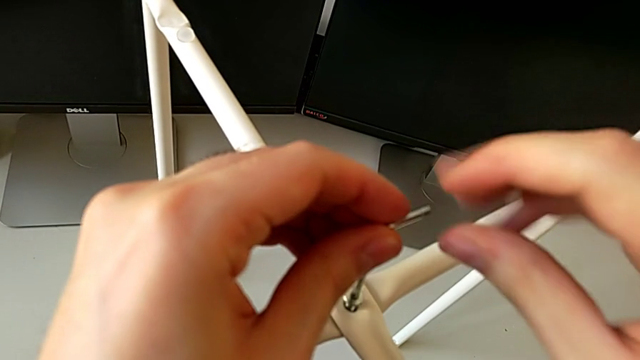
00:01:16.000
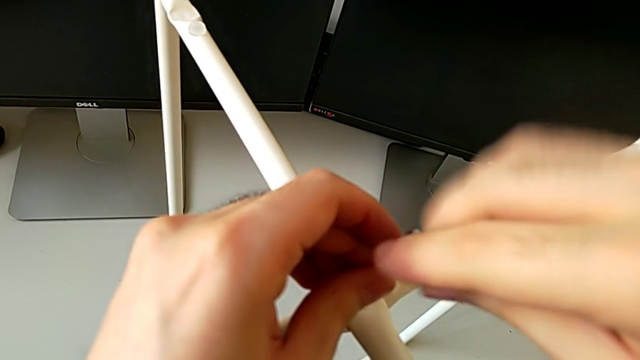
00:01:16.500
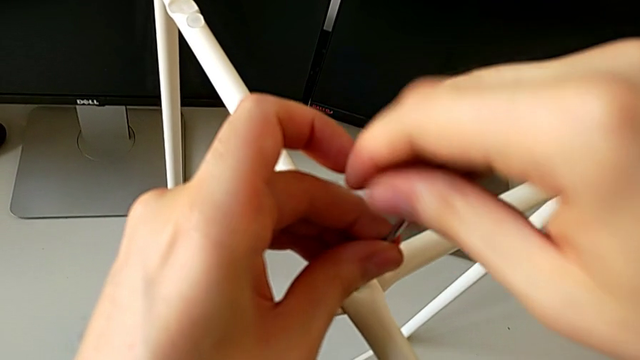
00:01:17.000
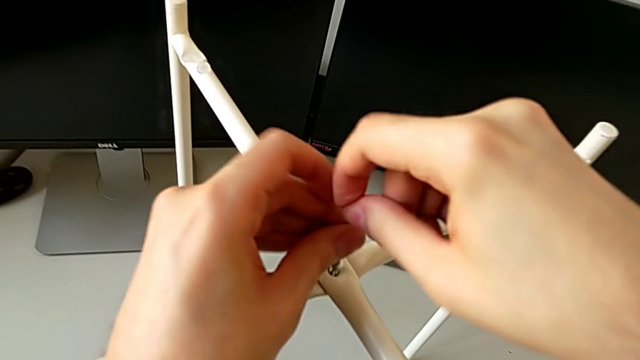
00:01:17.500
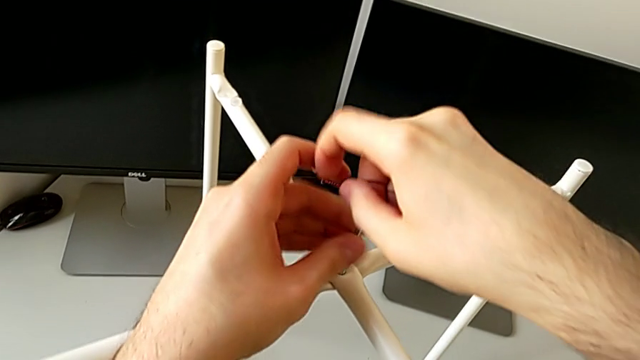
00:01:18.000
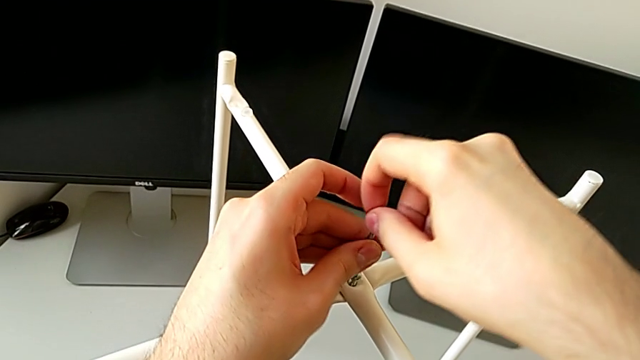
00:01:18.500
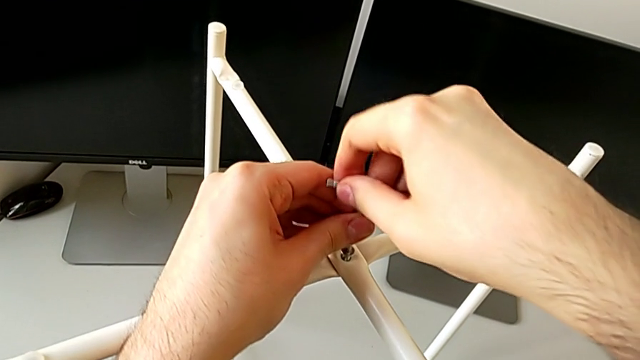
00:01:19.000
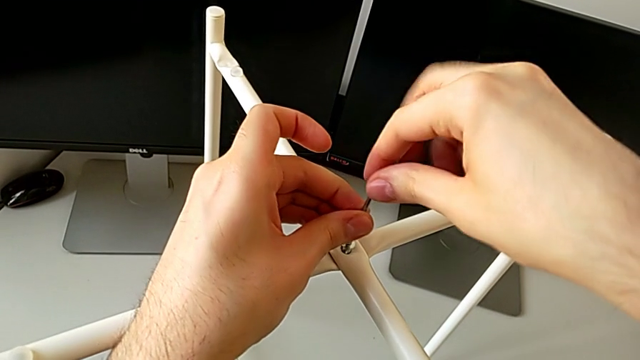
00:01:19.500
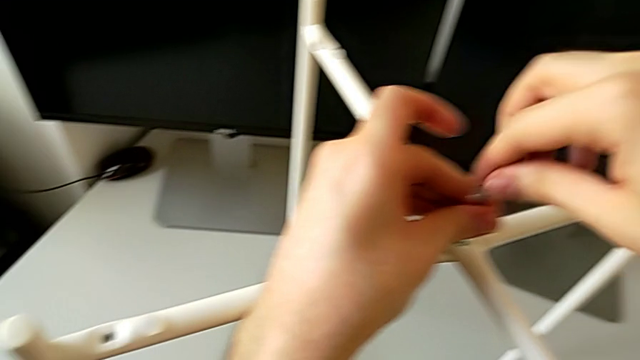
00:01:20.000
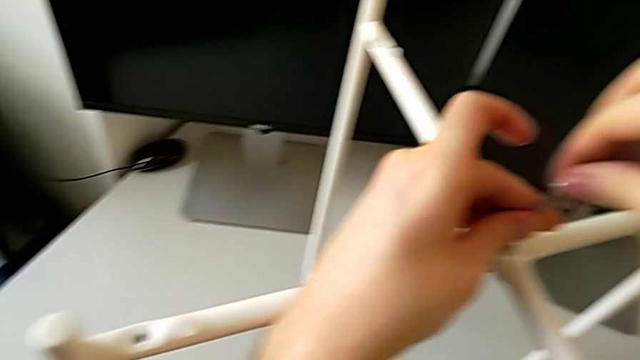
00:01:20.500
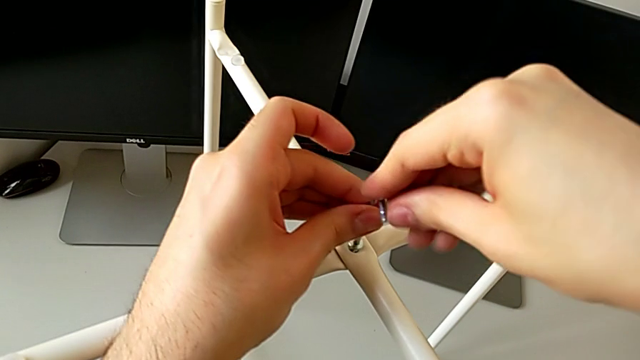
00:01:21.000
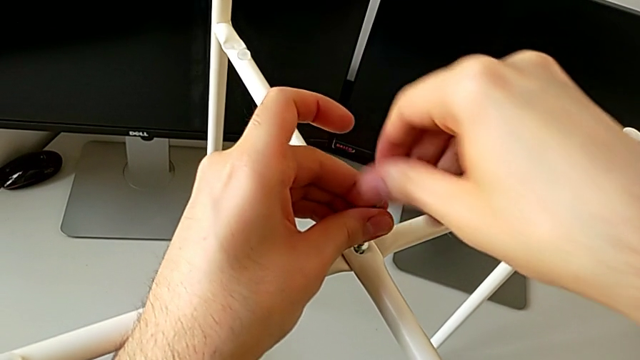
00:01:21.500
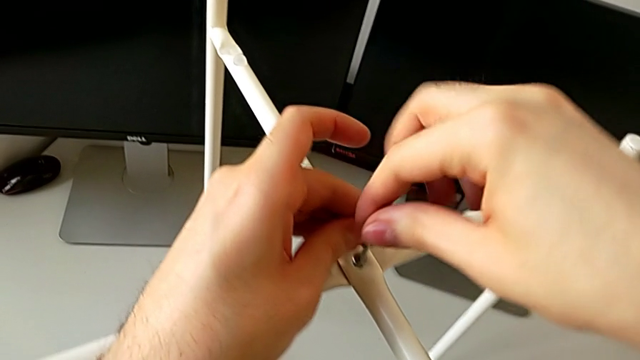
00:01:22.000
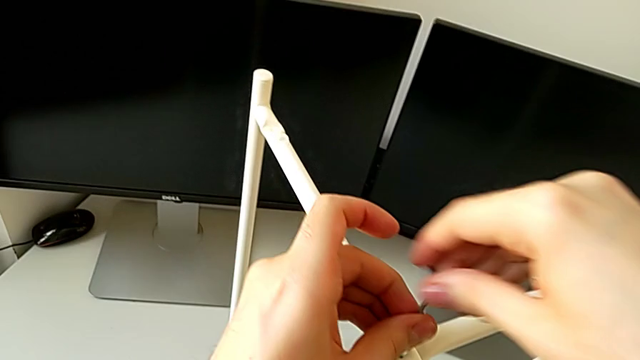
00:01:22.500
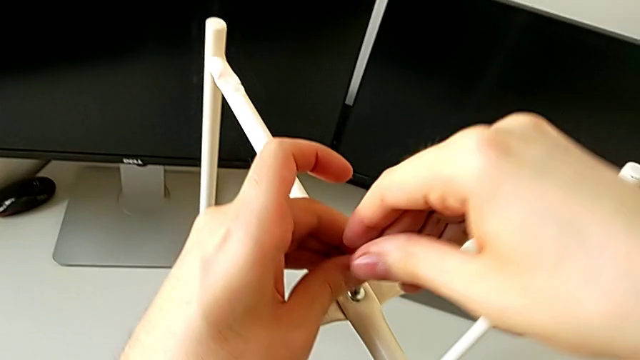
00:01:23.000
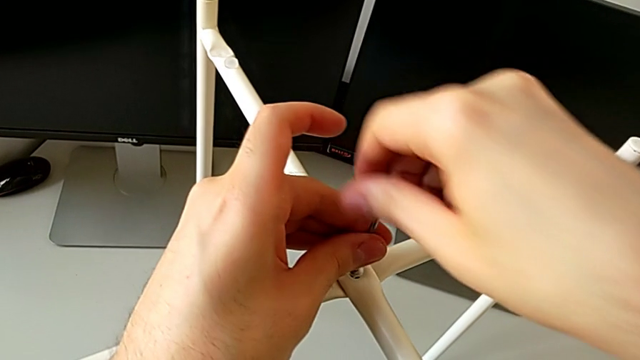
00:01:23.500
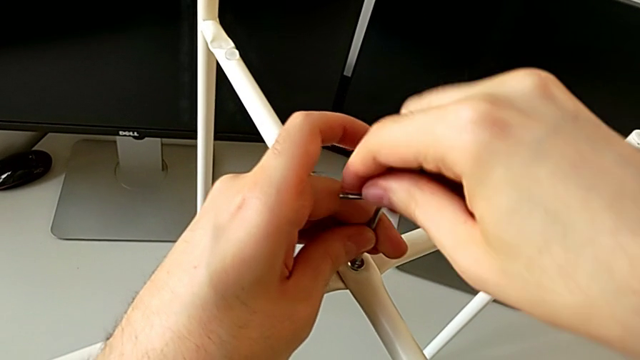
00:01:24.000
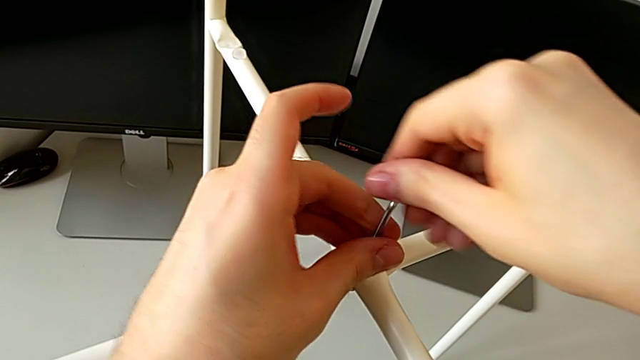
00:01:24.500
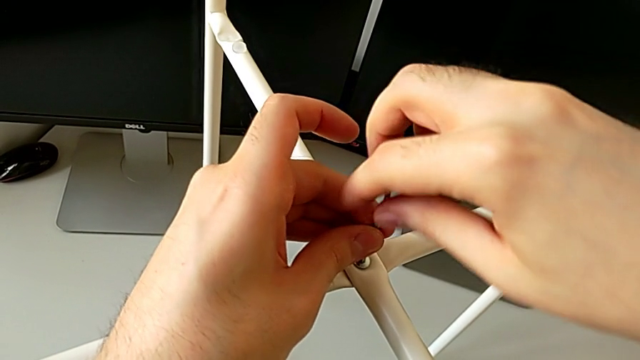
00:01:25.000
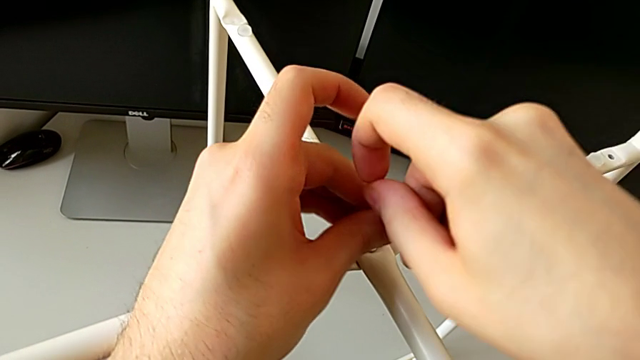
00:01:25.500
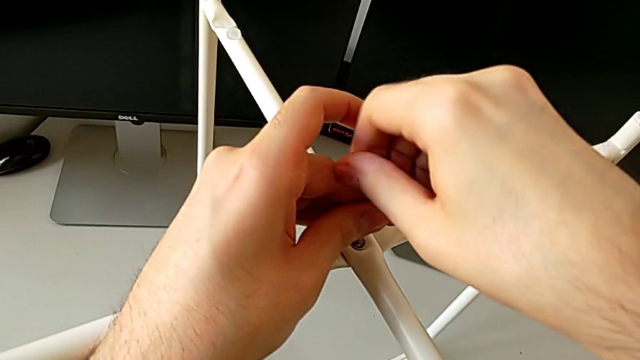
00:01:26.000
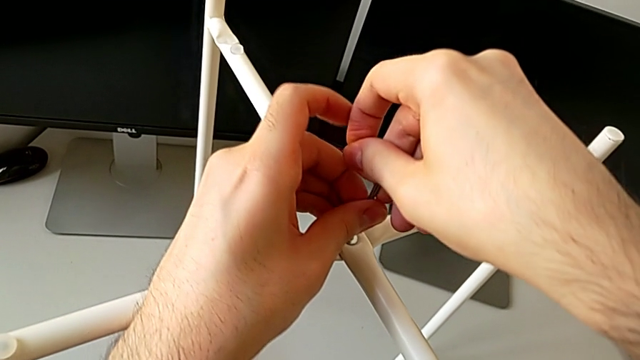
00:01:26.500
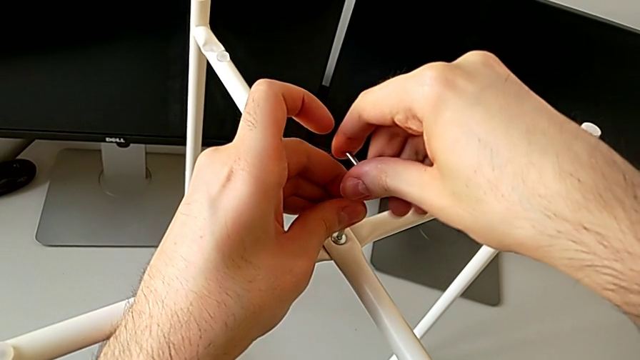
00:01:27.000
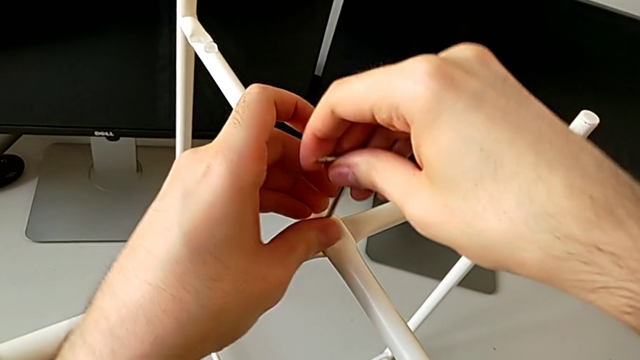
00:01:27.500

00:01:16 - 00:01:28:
The camera wearer is assembling the table legs. They keep screwing the middle hex socket head.

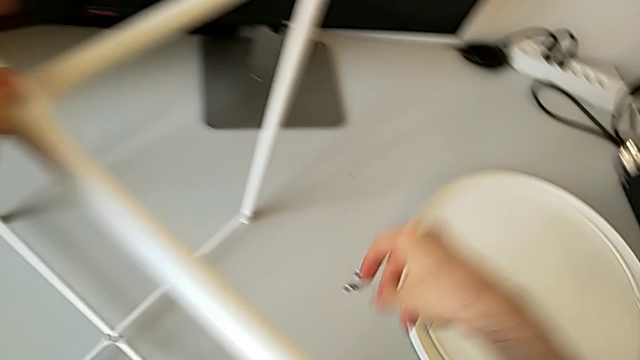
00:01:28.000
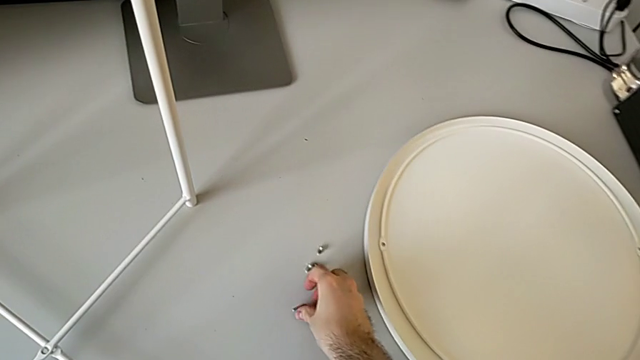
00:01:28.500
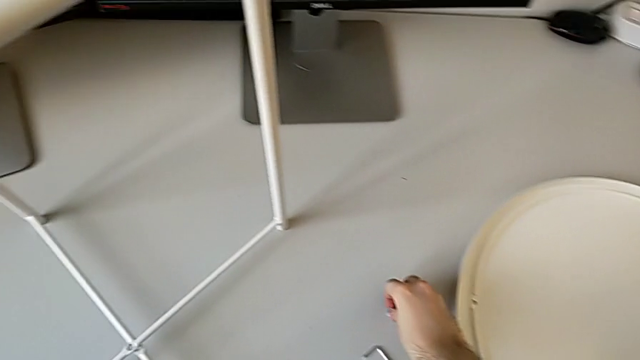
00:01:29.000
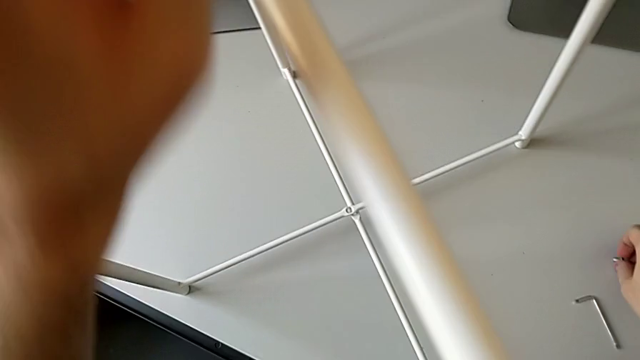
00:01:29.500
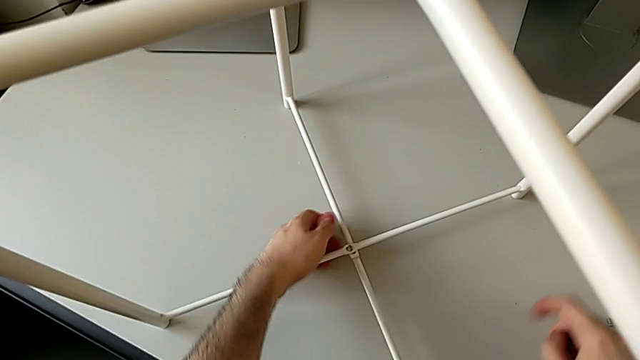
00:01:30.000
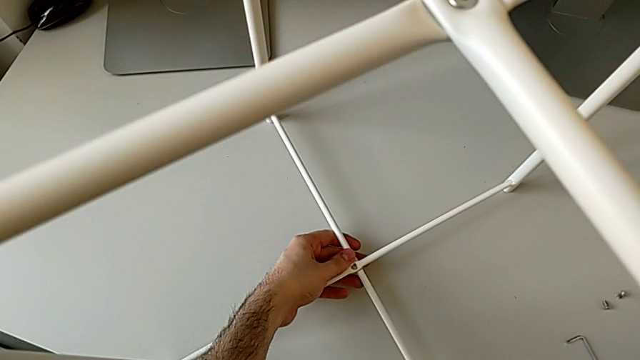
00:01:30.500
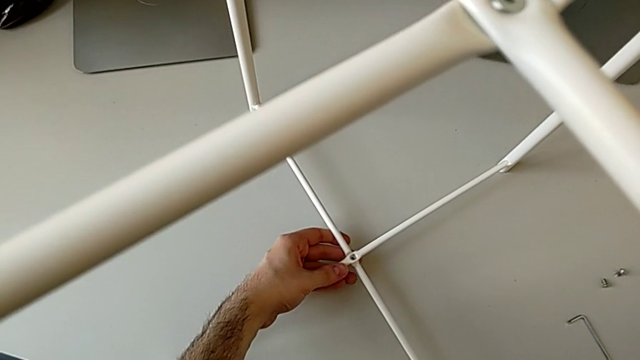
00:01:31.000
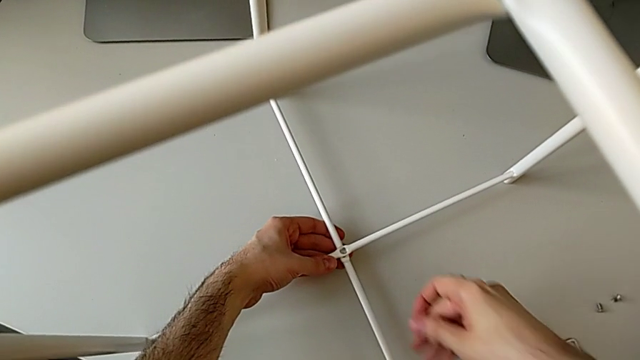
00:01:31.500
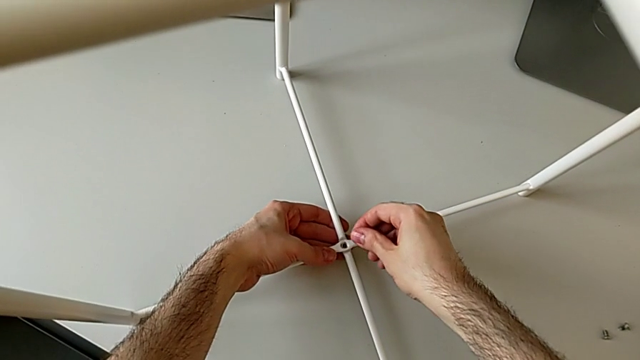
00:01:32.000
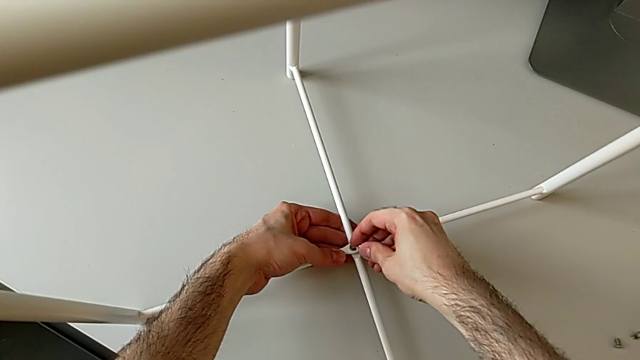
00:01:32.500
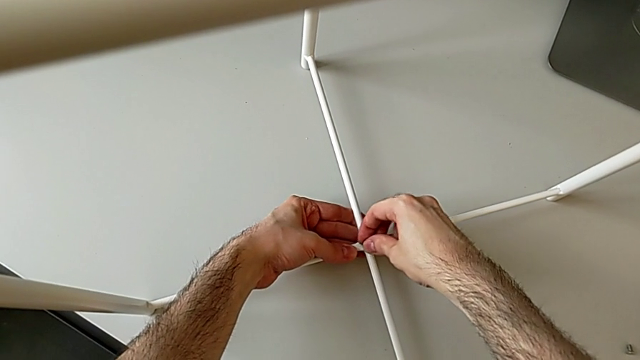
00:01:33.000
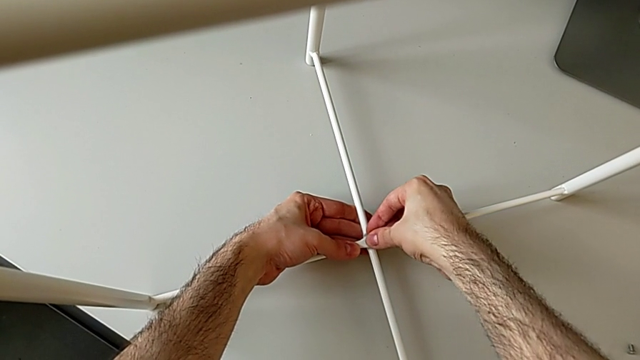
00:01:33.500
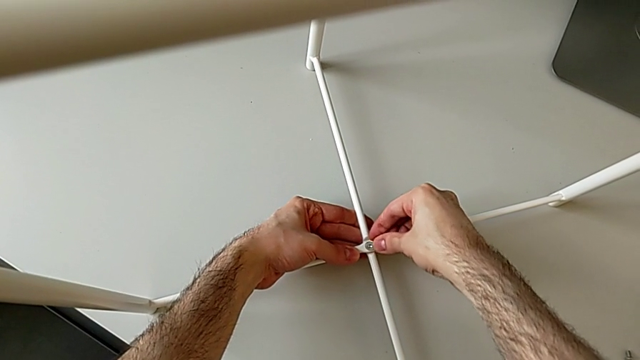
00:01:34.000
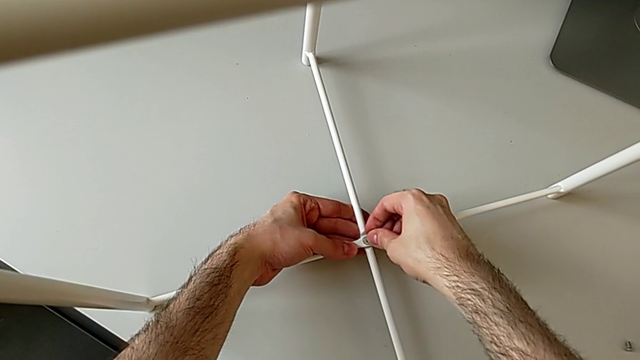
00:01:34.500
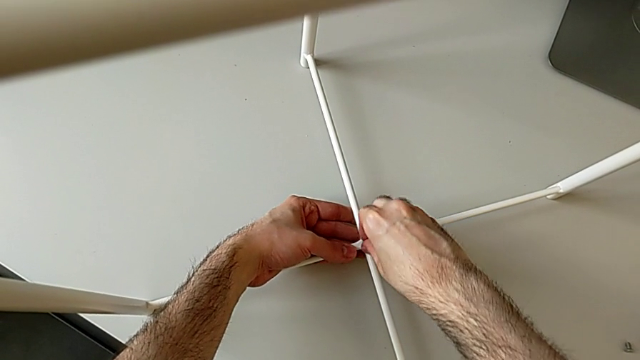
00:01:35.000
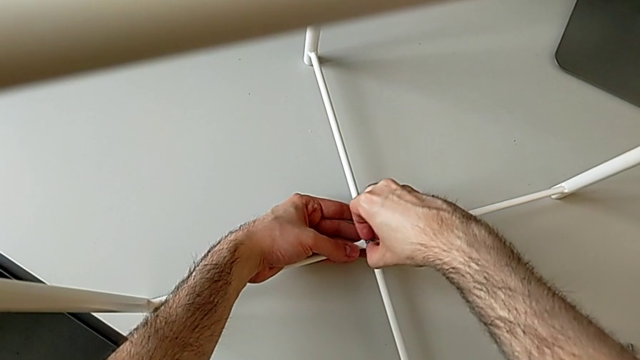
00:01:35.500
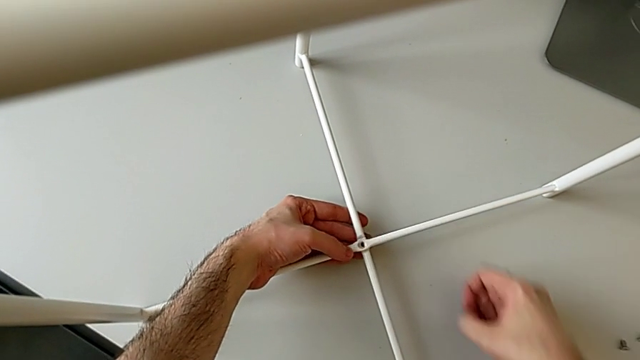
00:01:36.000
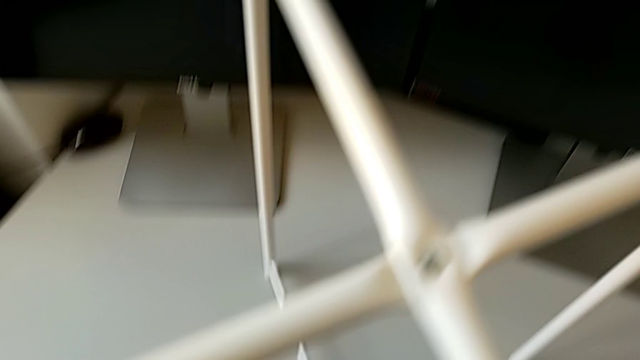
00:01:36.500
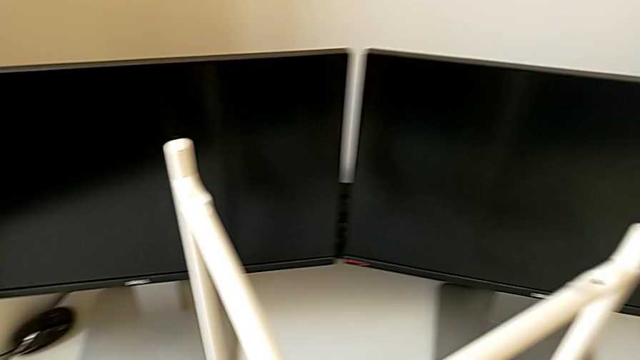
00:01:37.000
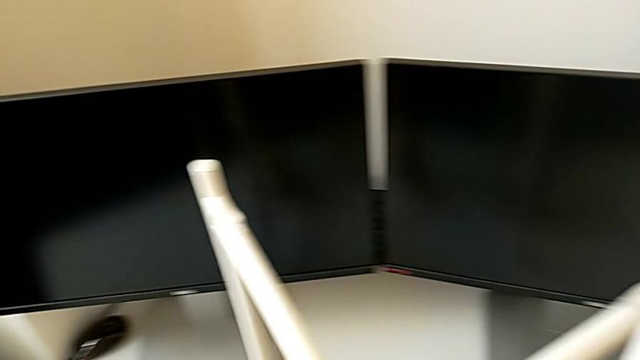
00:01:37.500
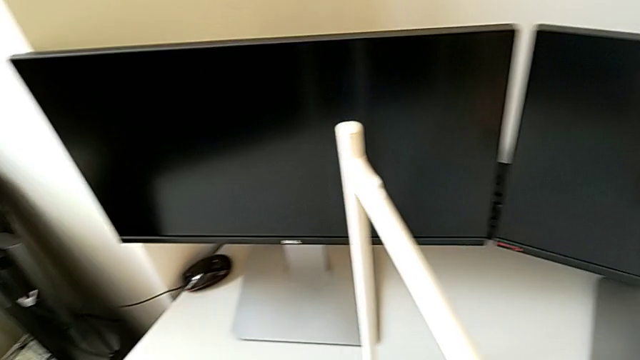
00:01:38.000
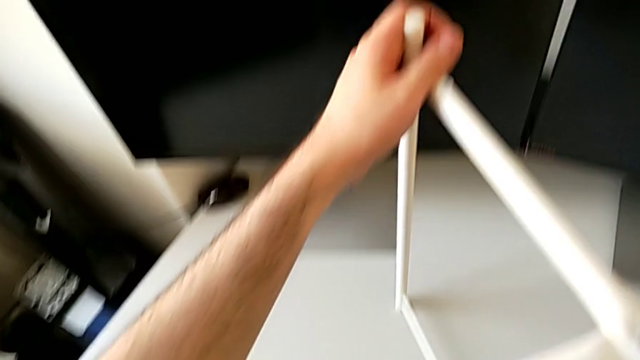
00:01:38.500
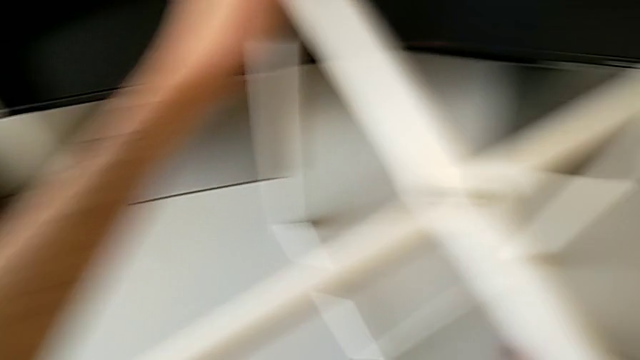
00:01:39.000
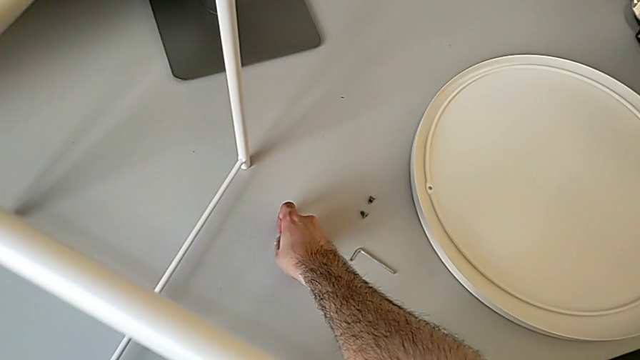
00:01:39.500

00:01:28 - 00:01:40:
The camera wearer is assembling the table legs. They place the Allen wrench, align the top leg, insert the bottom hex socket head and touch the leg.
